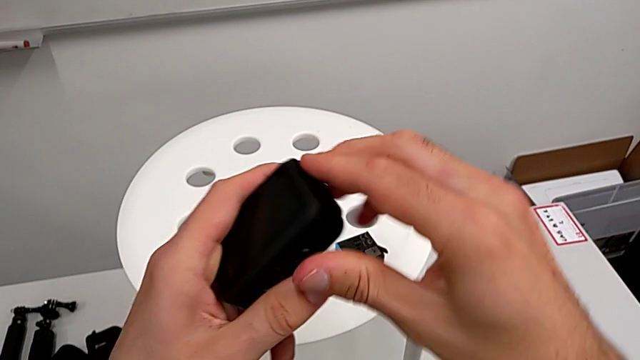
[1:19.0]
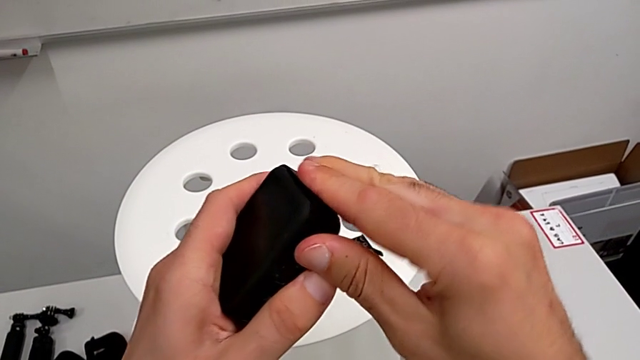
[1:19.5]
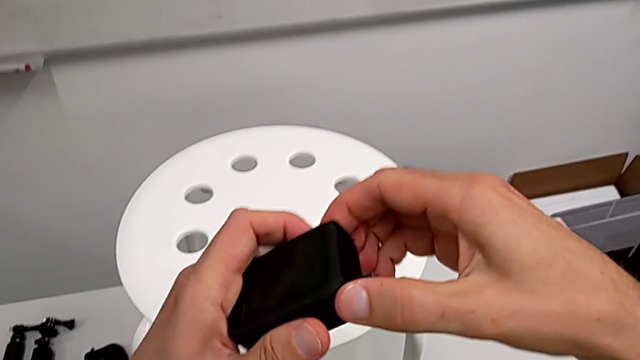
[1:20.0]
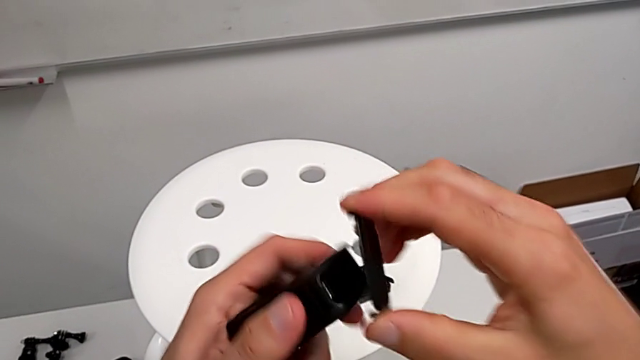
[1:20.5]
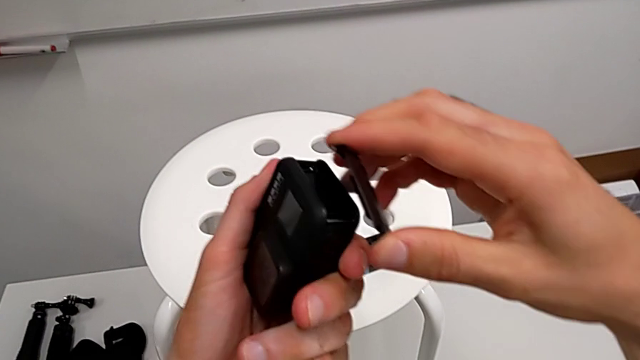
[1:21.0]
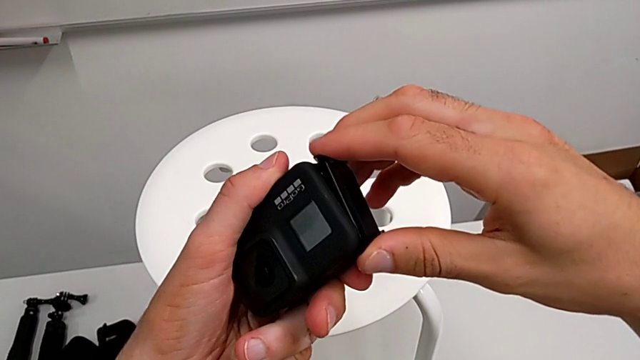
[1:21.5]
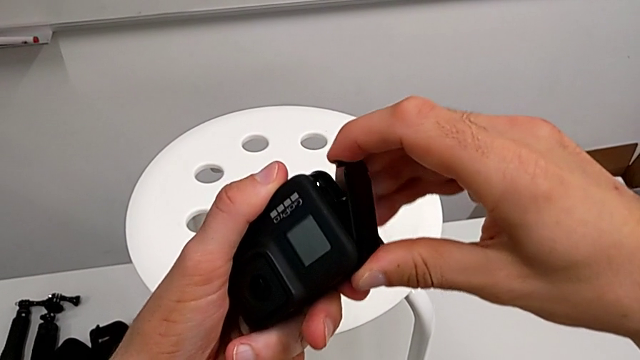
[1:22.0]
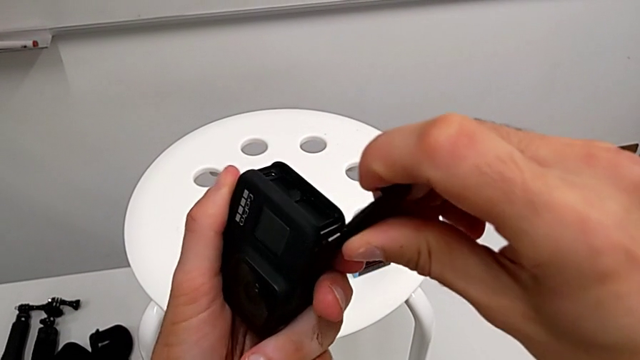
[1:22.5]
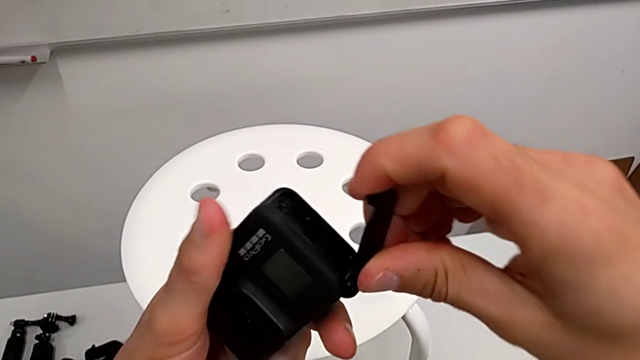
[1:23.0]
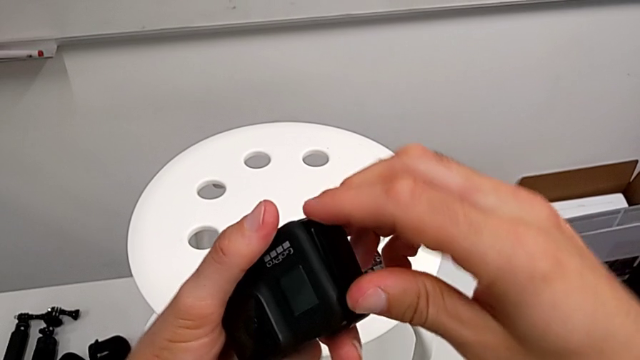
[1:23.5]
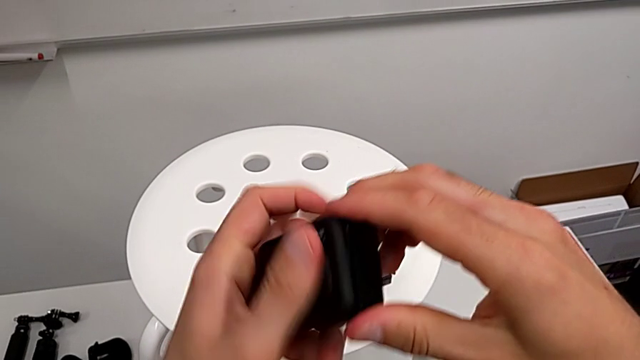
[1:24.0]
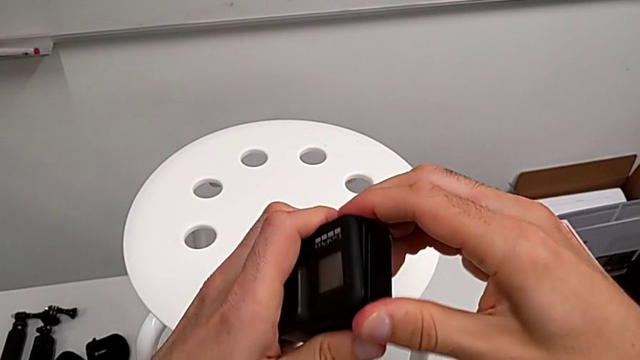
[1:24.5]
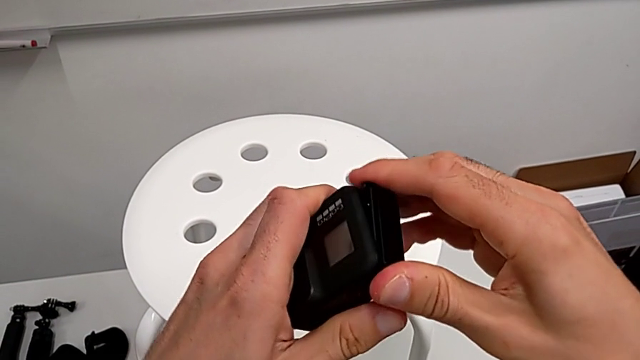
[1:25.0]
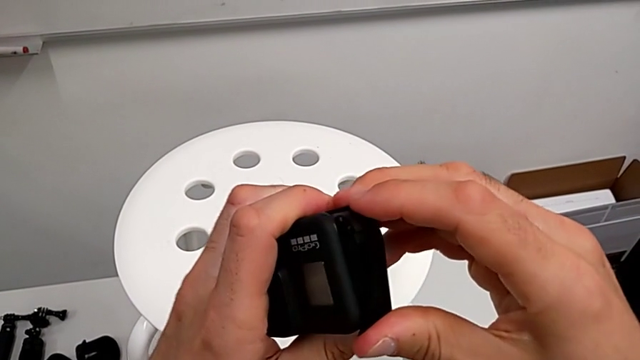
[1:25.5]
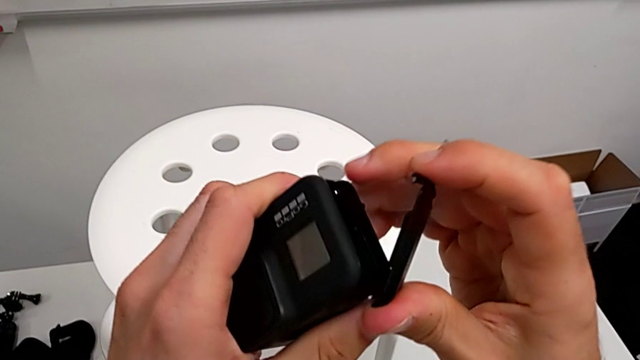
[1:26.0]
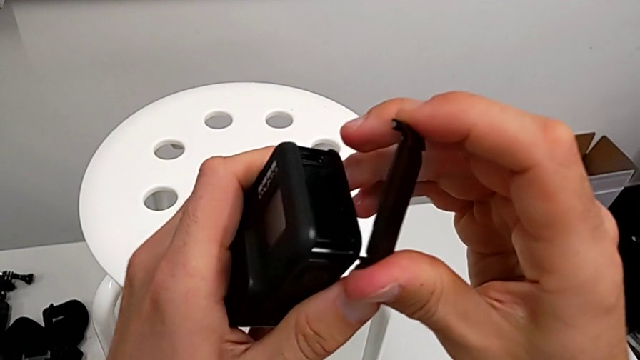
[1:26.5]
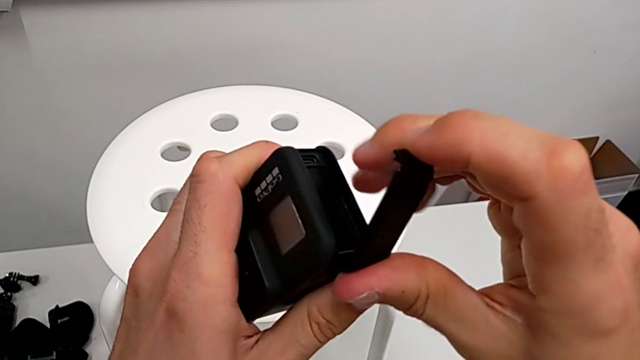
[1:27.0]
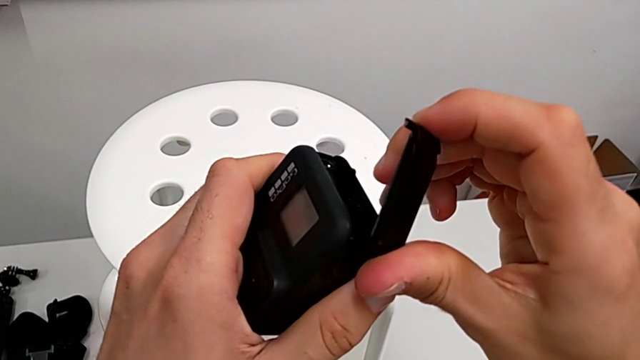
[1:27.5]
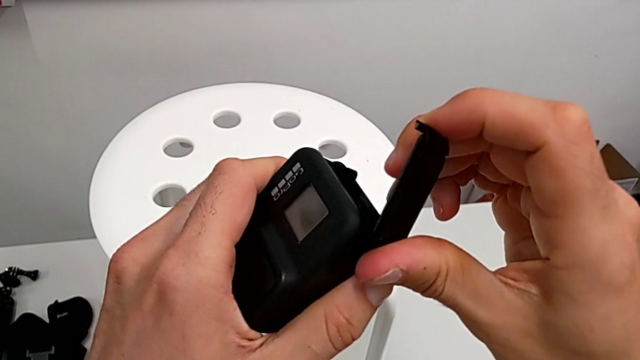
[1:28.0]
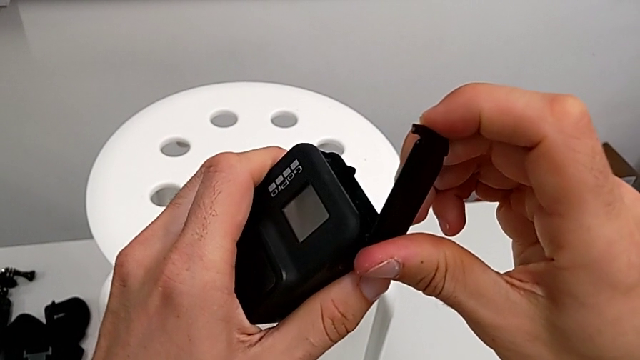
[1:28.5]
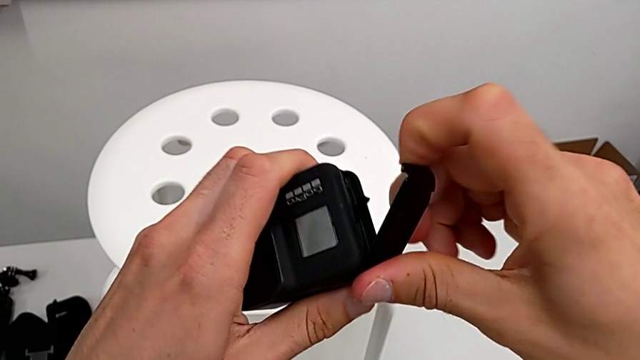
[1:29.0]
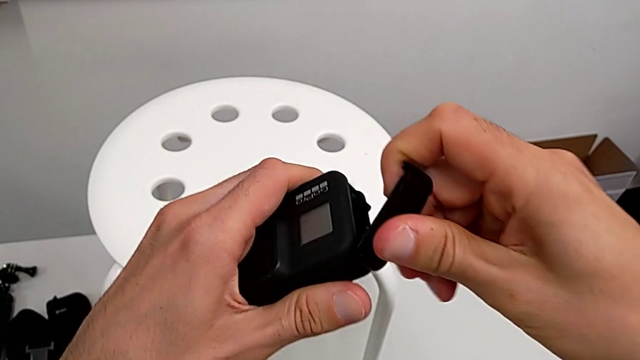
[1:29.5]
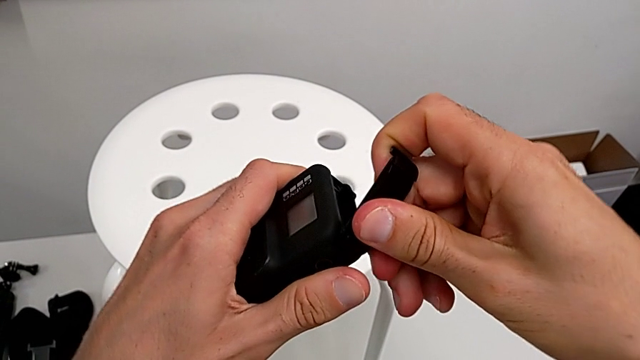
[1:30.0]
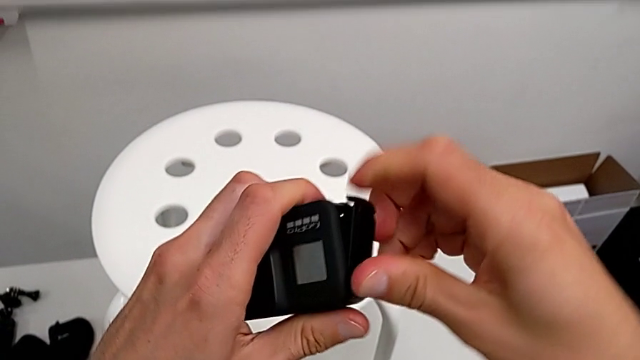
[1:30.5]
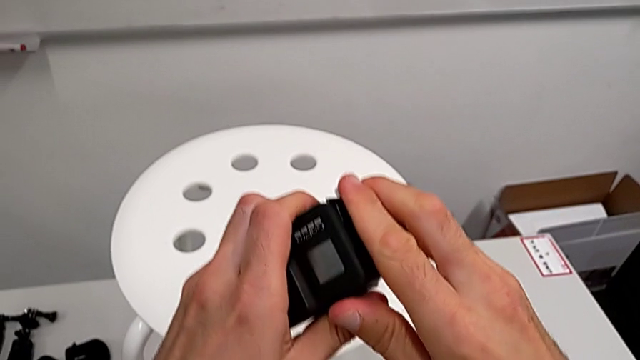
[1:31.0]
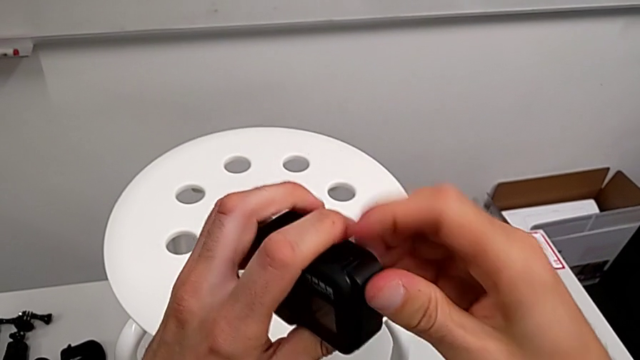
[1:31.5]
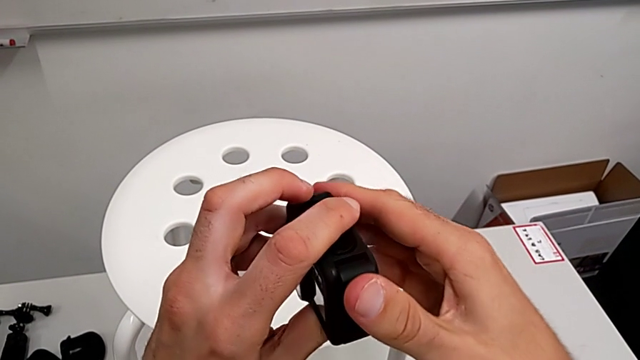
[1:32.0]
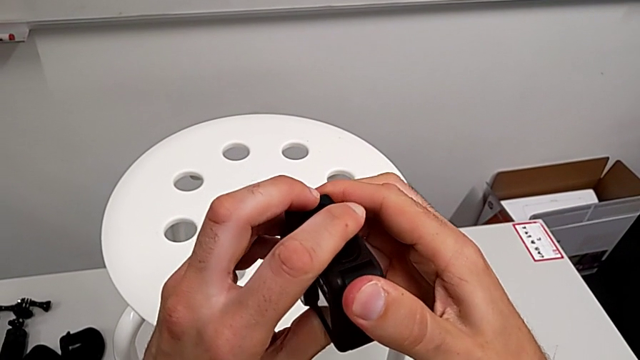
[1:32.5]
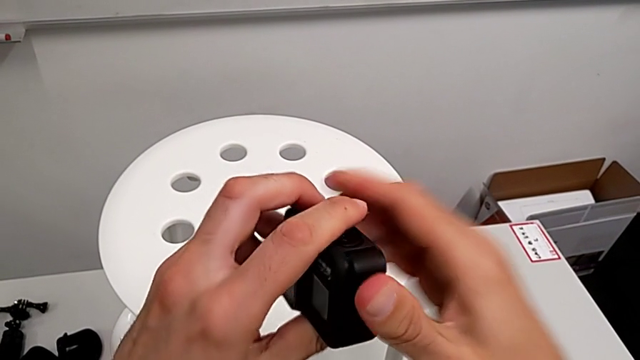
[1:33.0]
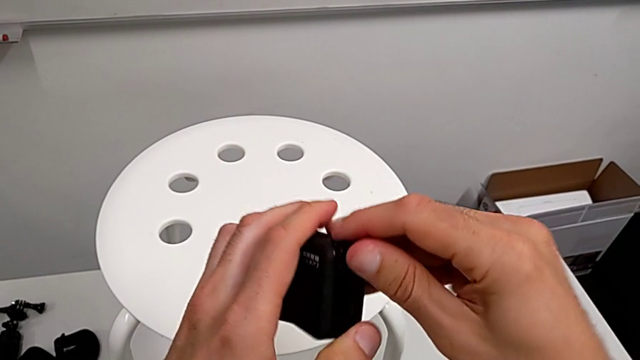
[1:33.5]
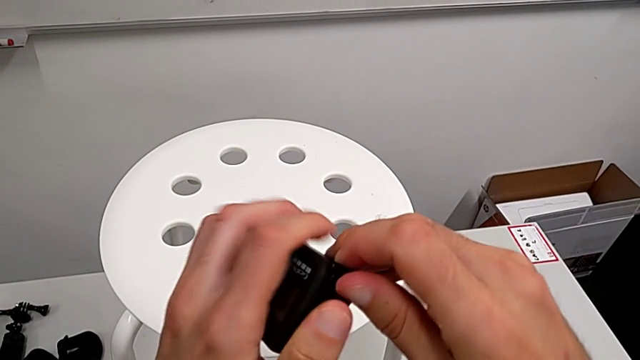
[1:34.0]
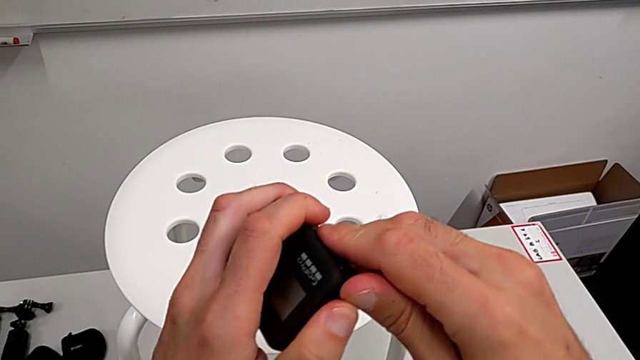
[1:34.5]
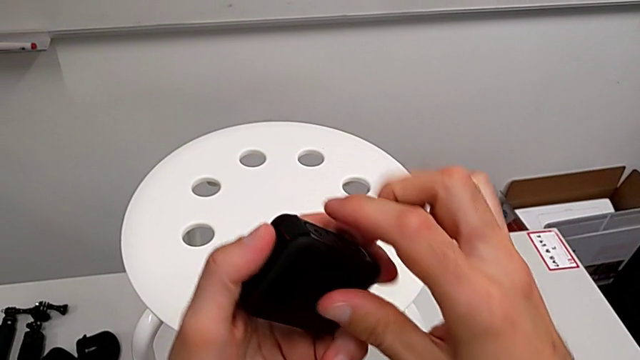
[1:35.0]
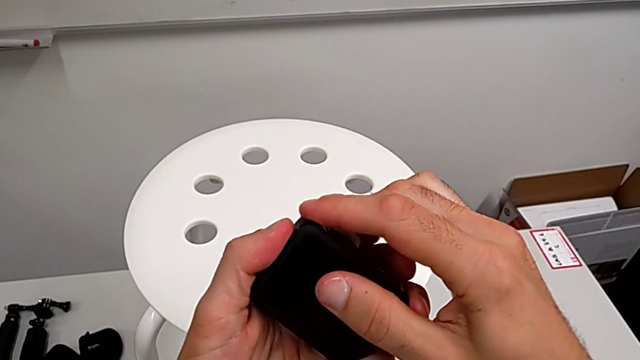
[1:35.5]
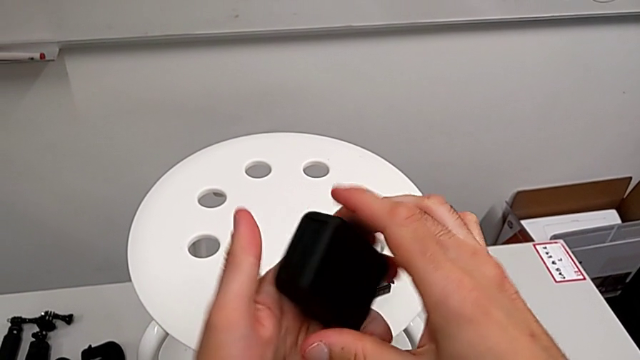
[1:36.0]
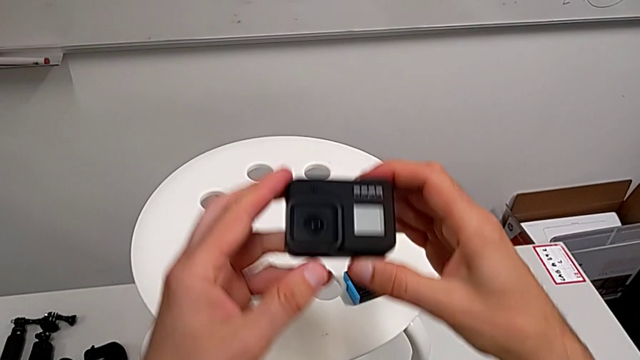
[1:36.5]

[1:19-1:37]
The camera wearer is closing the battery door of the GoPro. They rotate the GoPro, wrongly assemble the battery door, failing to attach it, adjust it, assemble it and close it.

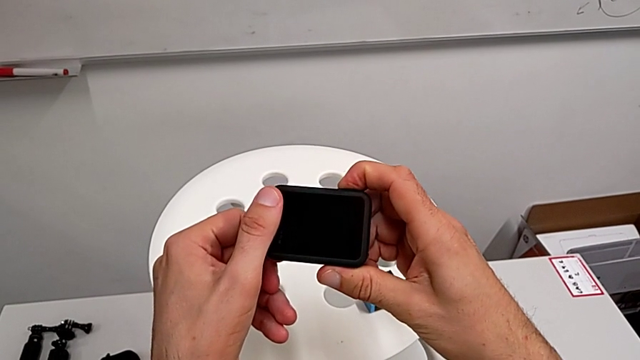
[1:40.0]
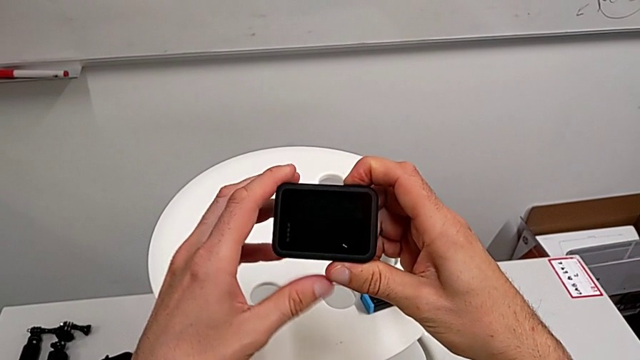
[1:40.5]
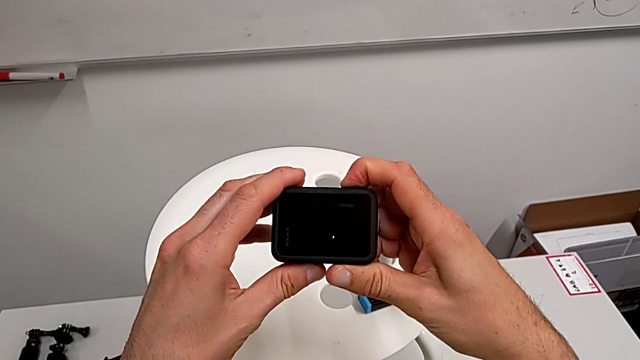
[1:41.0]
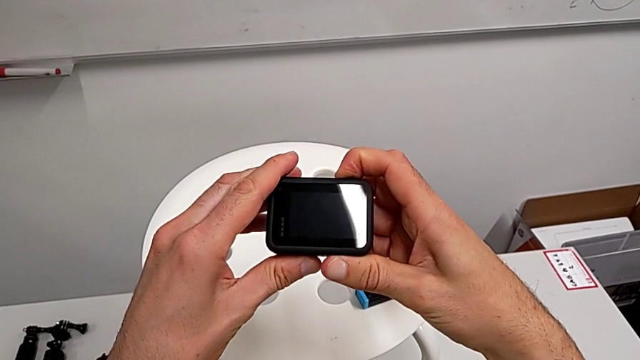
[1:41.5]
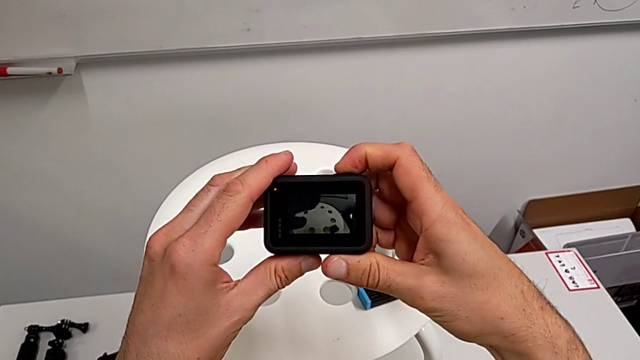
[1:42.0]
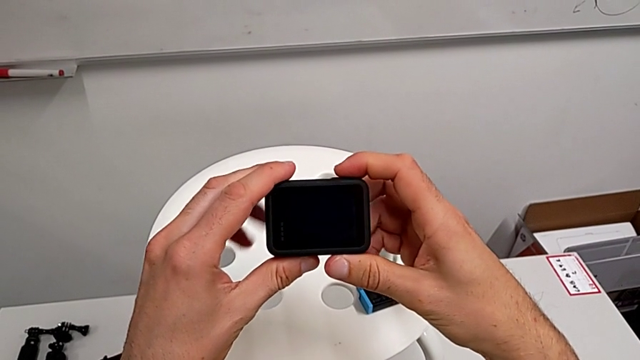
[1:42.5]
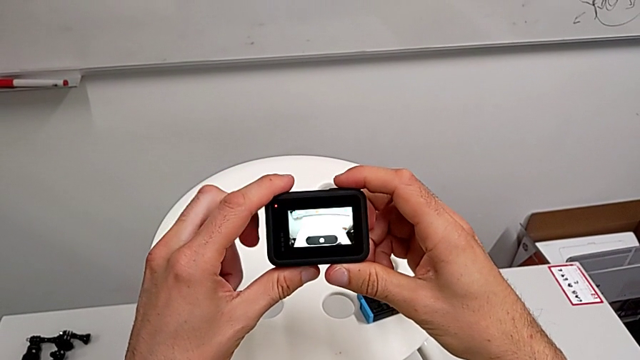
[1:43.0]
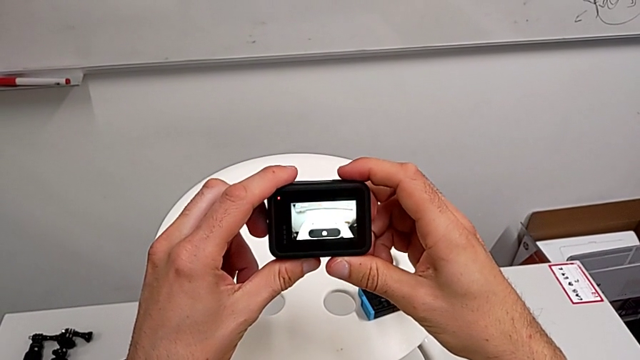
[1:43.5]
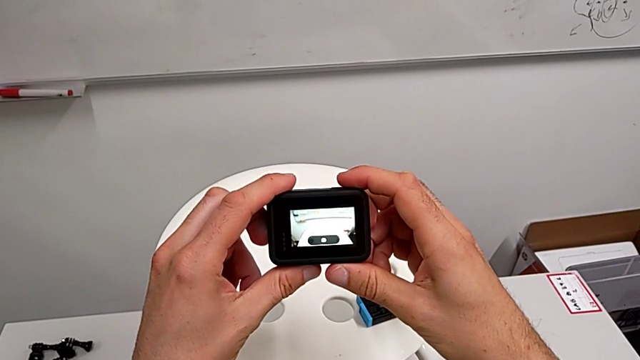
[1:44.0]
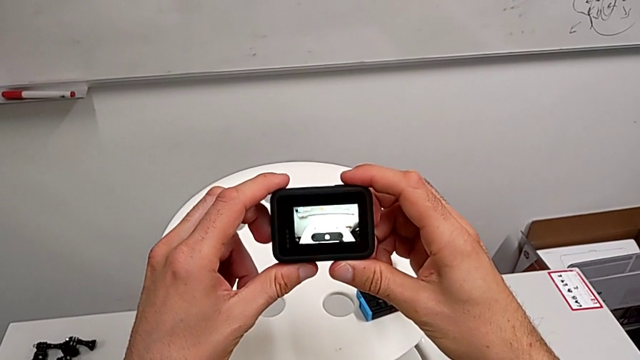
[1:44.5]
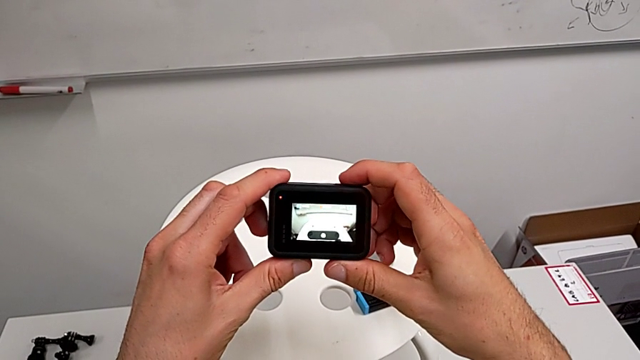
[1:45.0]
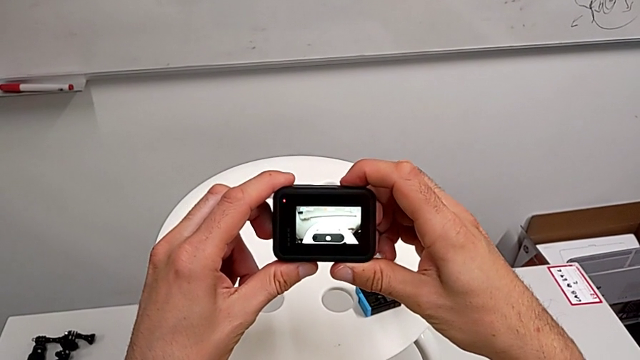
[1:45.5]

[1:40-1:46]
The camera wearer is accidentally pressing the GoPro's recording button. They wrongly press the button and turn on the GoPro, starting recording on it, and begin to press the button, stopping recording.
